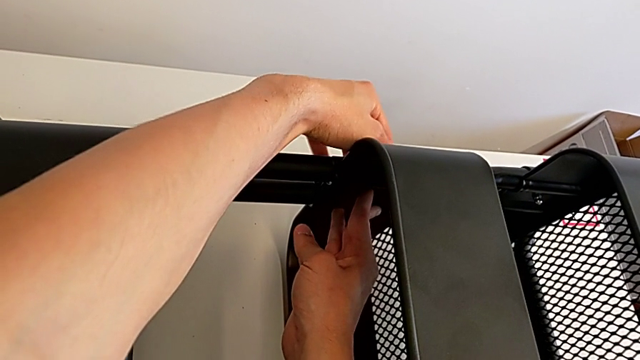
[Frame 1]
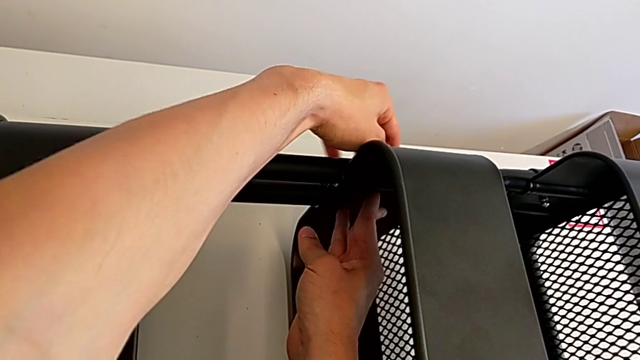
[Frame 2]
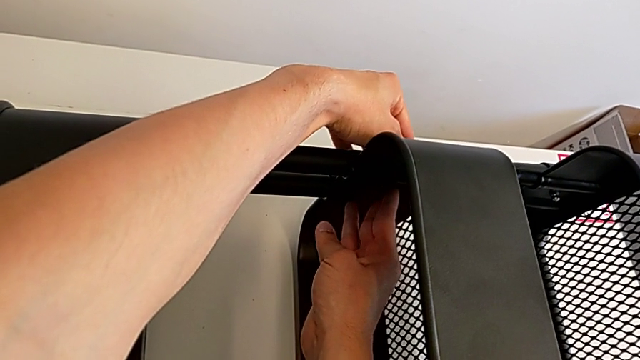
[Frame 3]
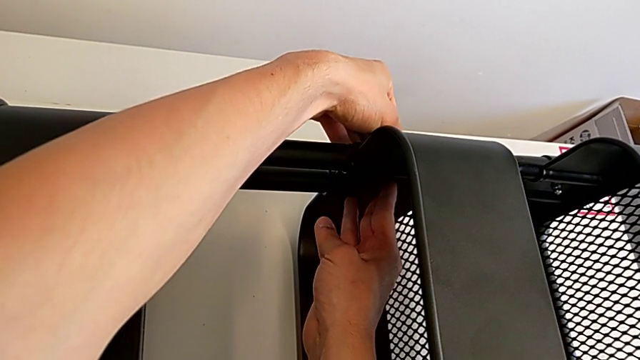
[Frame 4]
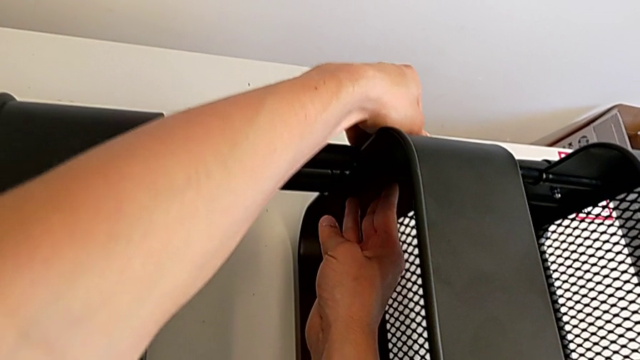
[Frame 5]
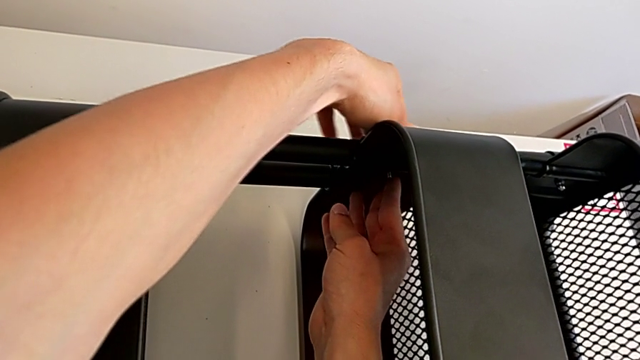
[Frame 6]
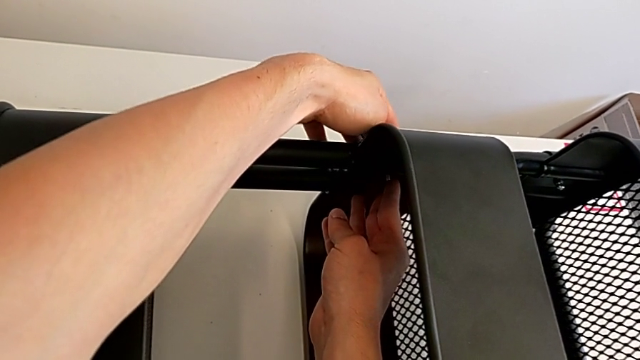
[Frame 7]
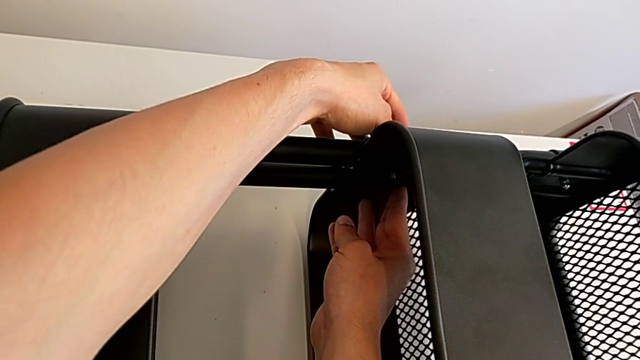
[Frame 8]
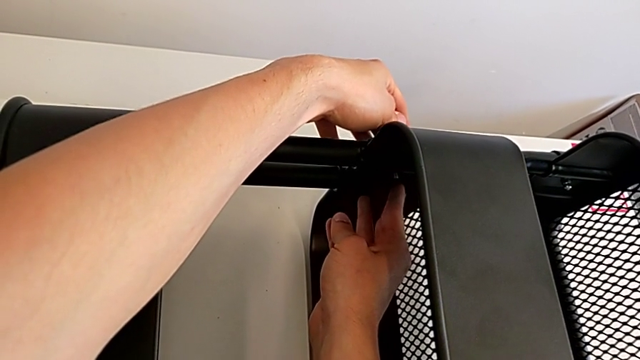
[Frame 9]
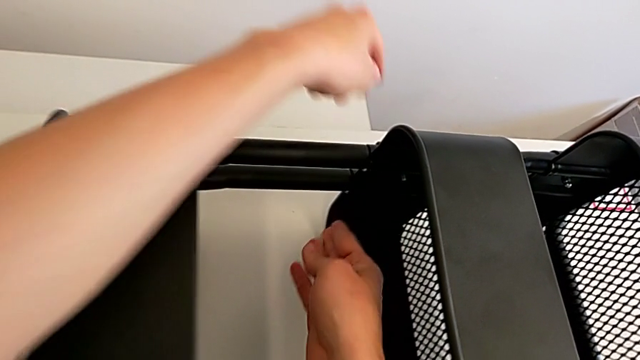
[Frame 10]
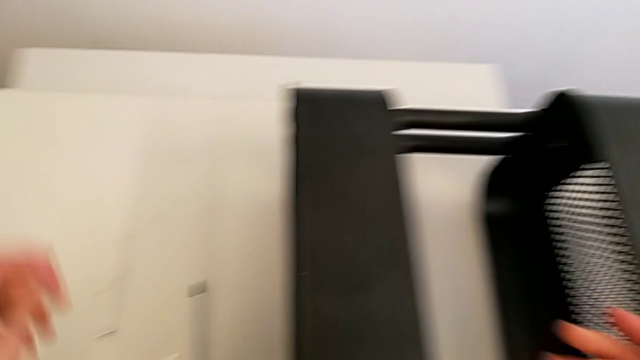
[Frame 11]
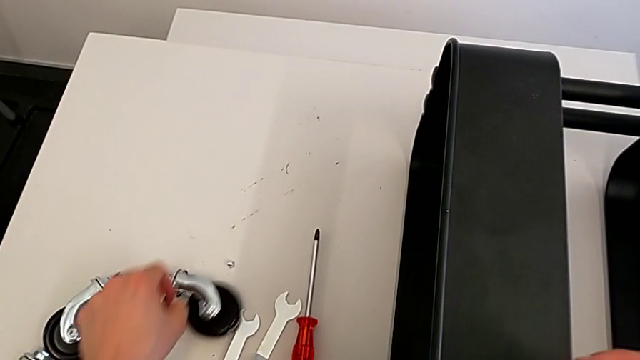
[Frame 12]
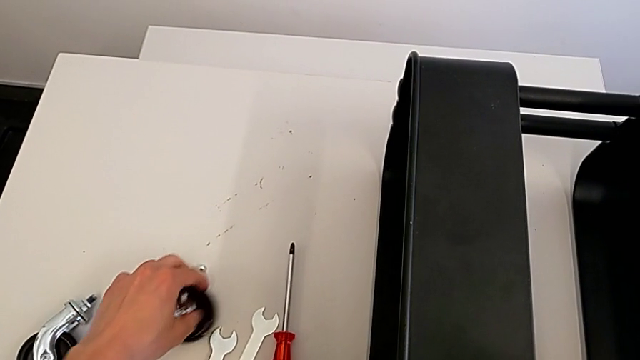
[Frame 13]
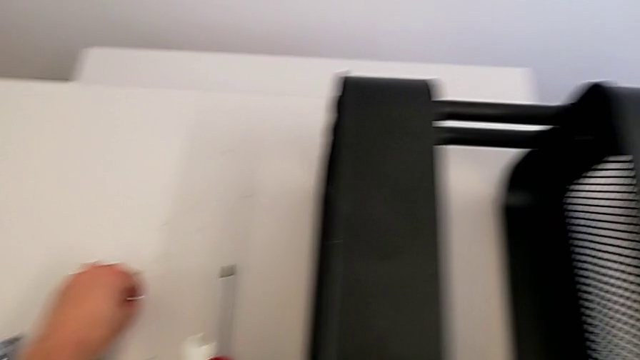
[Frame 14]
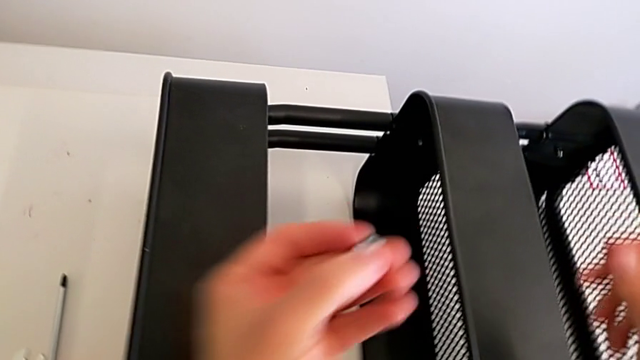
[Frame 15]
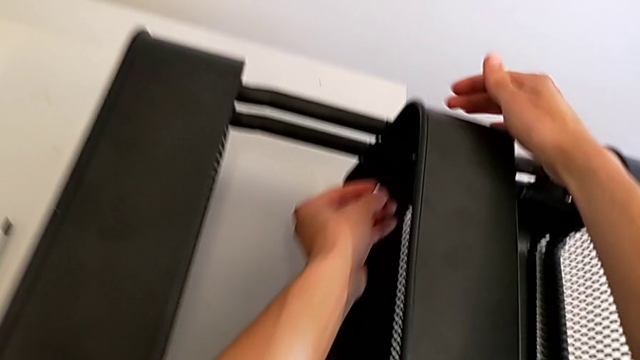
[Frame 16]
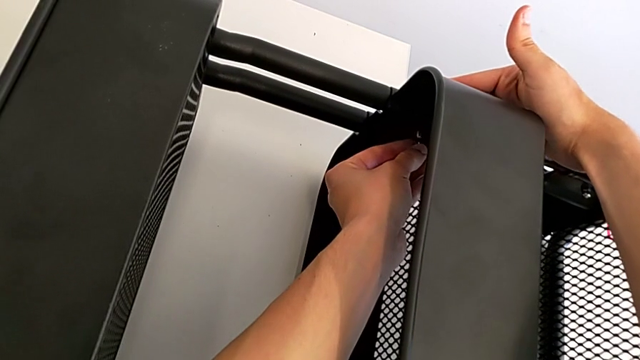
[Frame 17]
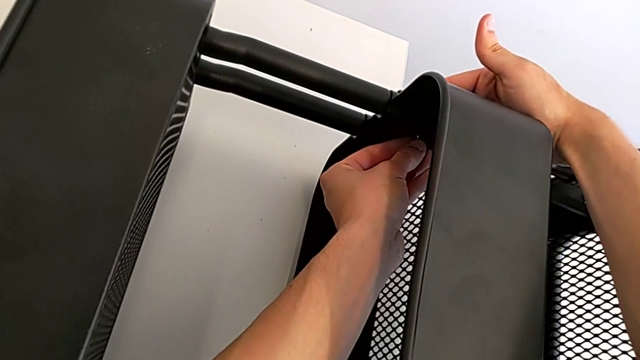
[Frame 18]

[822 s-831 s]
The camera wearer is assembling the middle tray. They keep aligning the grid tray, grab the bolt, grab the screw and insert the bolt.

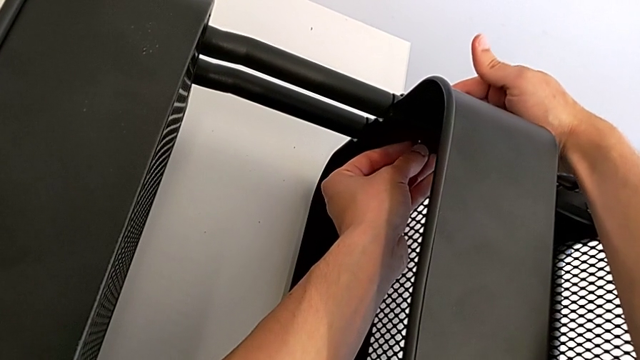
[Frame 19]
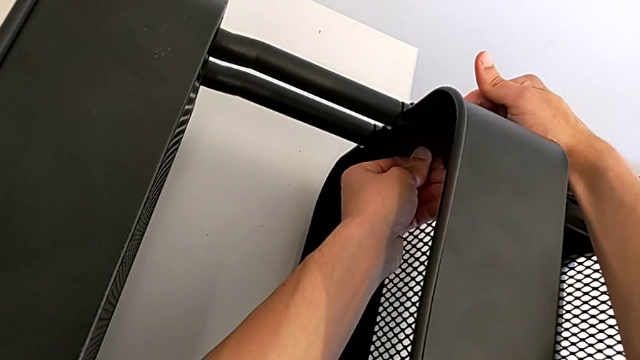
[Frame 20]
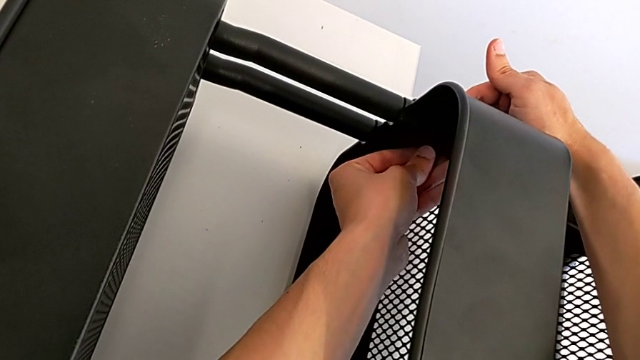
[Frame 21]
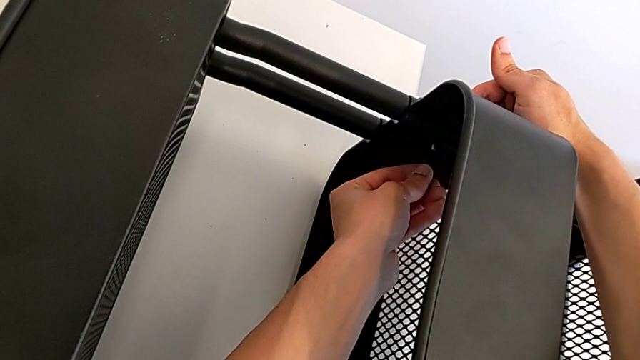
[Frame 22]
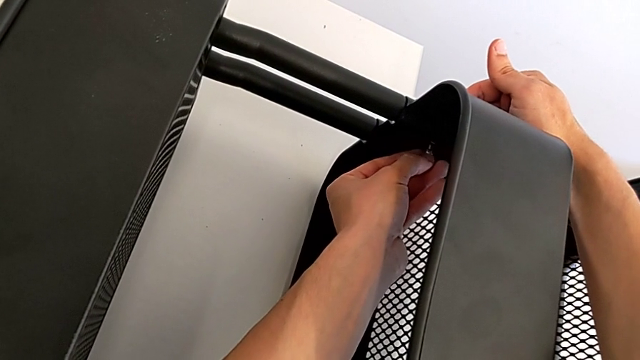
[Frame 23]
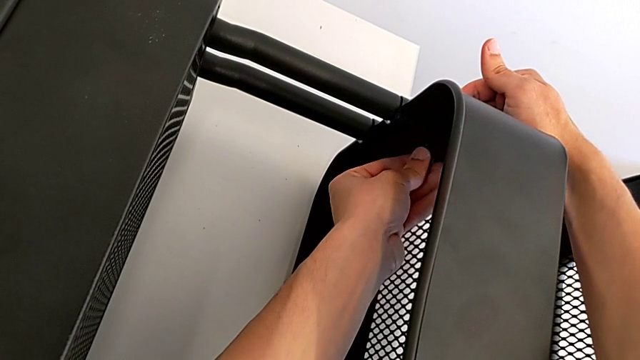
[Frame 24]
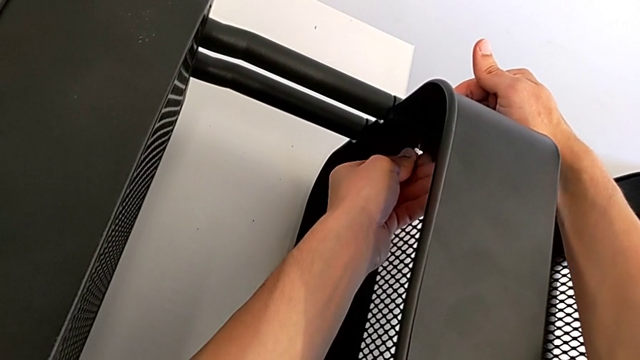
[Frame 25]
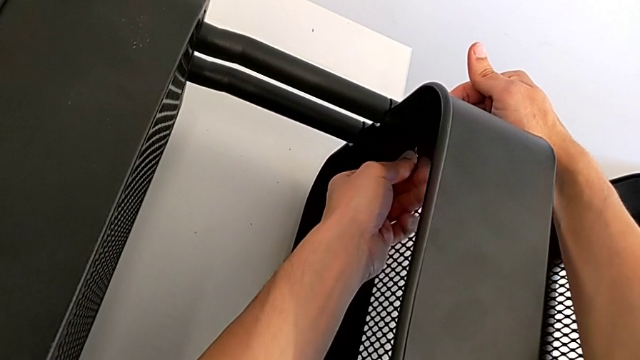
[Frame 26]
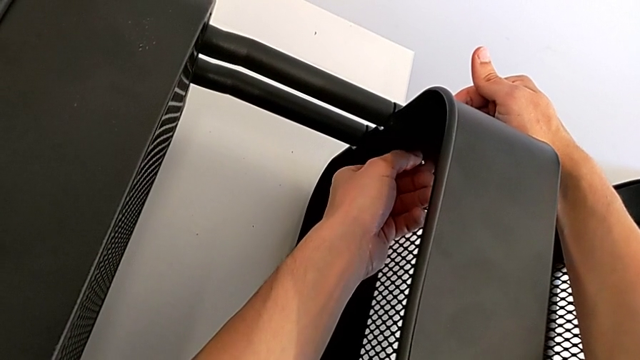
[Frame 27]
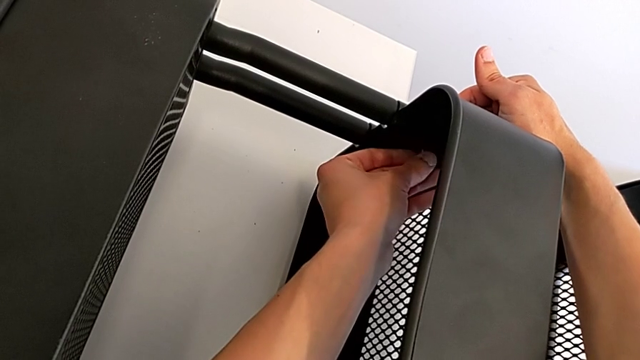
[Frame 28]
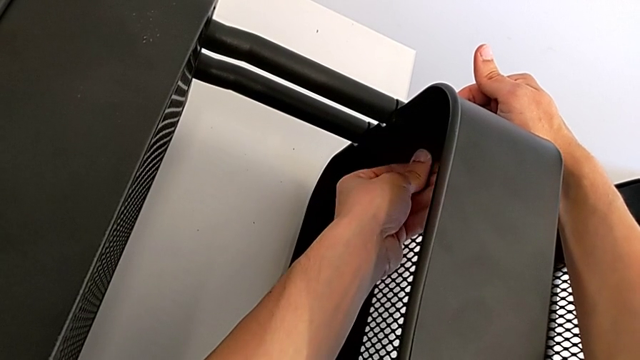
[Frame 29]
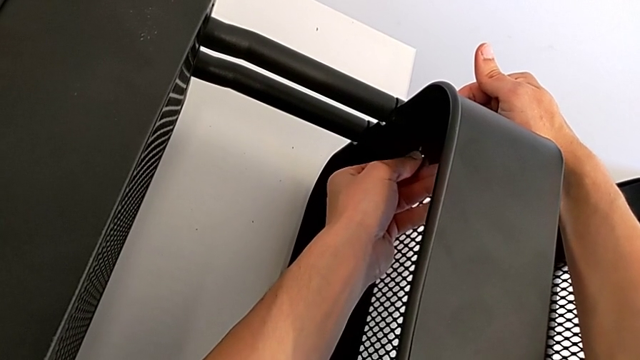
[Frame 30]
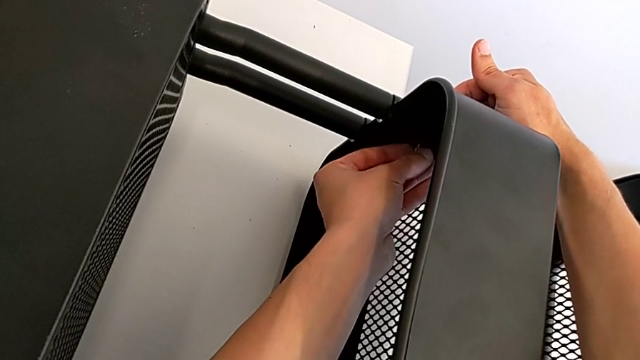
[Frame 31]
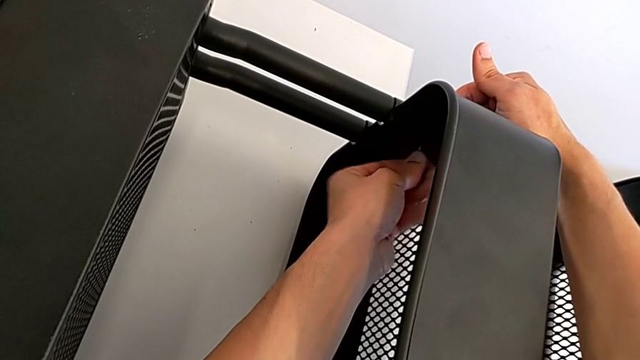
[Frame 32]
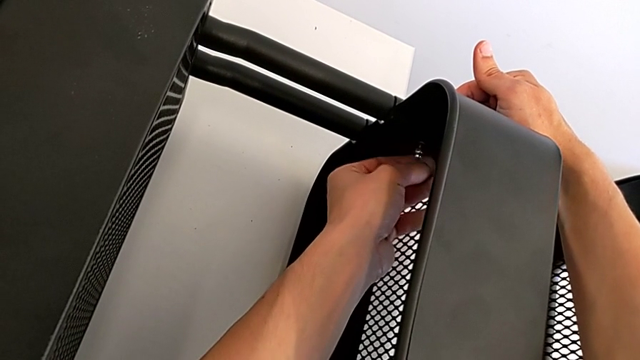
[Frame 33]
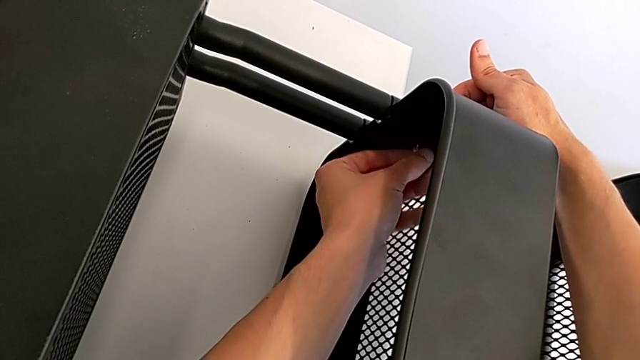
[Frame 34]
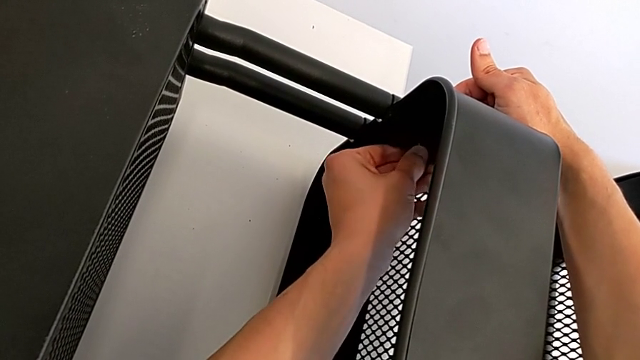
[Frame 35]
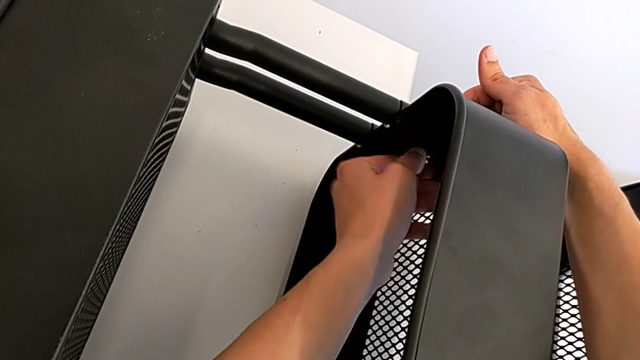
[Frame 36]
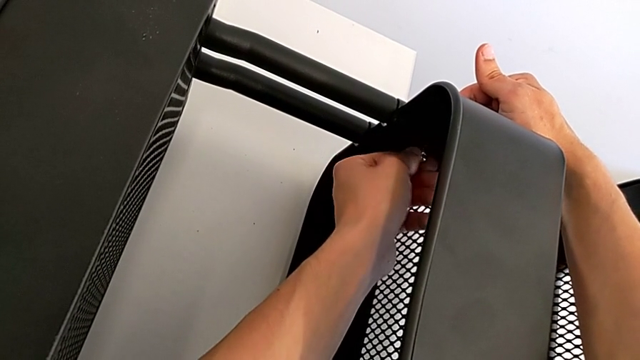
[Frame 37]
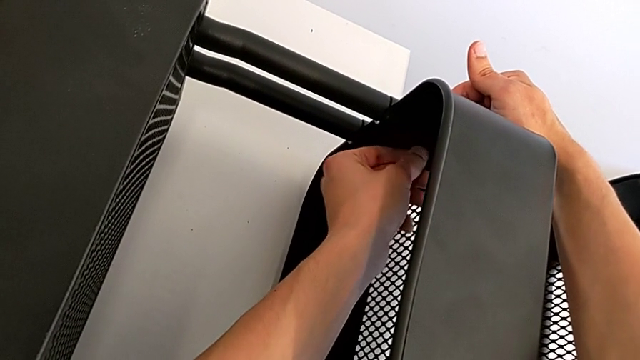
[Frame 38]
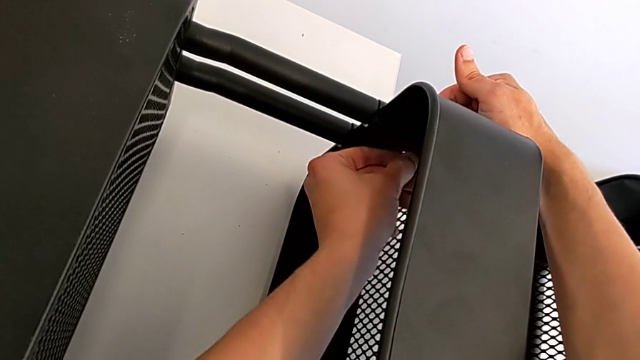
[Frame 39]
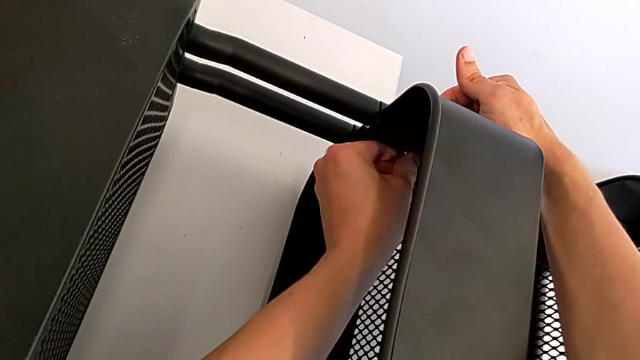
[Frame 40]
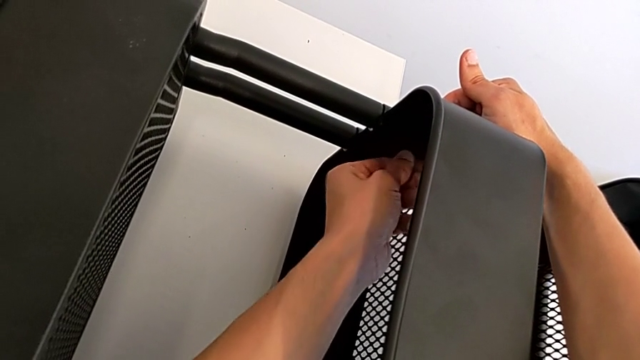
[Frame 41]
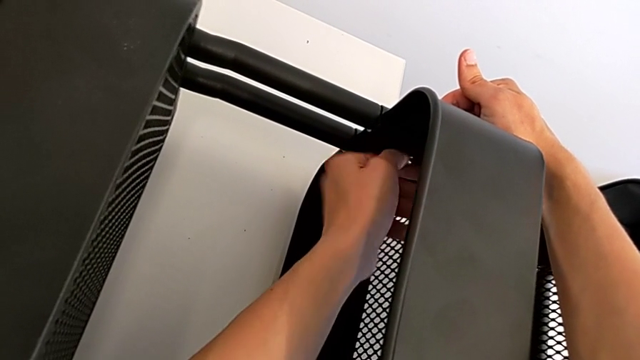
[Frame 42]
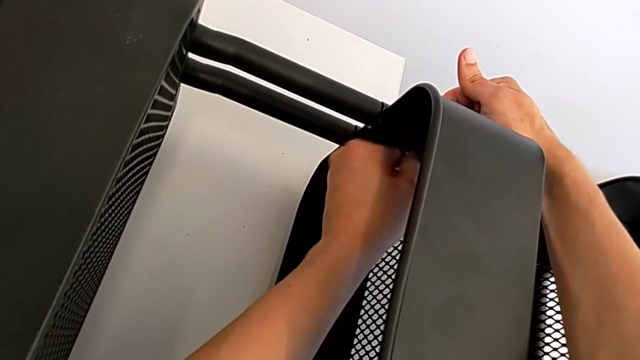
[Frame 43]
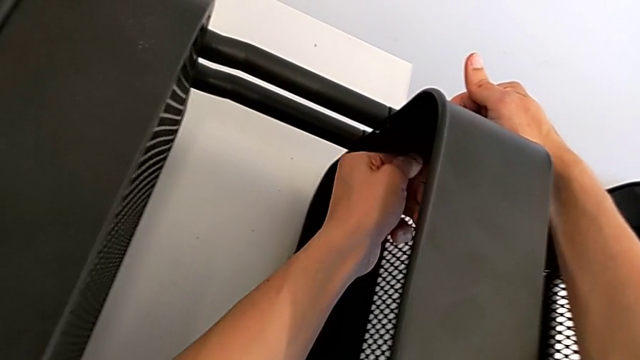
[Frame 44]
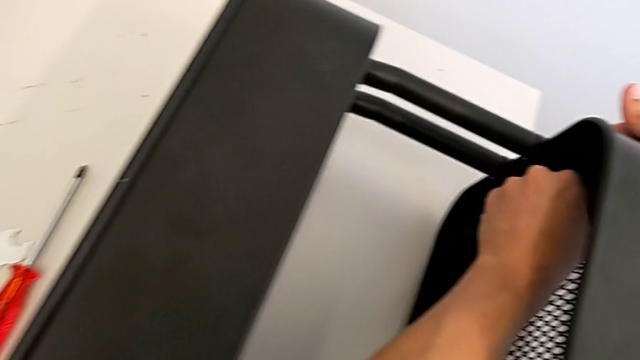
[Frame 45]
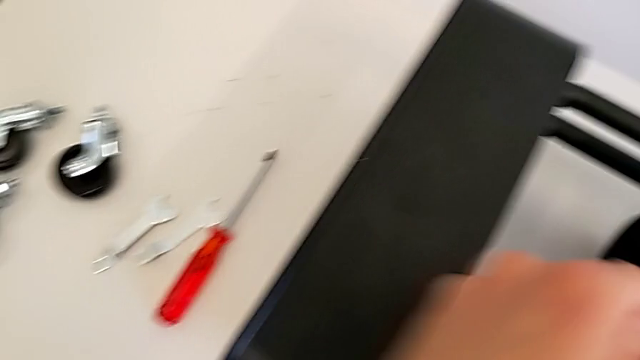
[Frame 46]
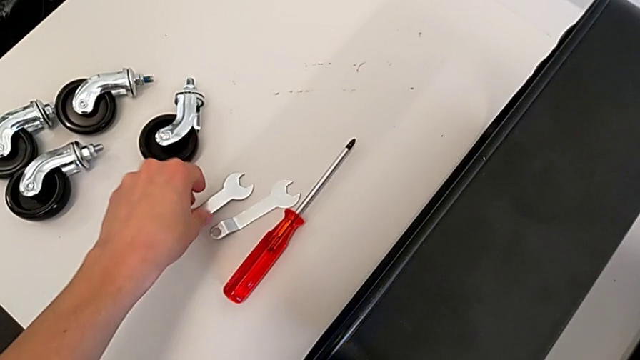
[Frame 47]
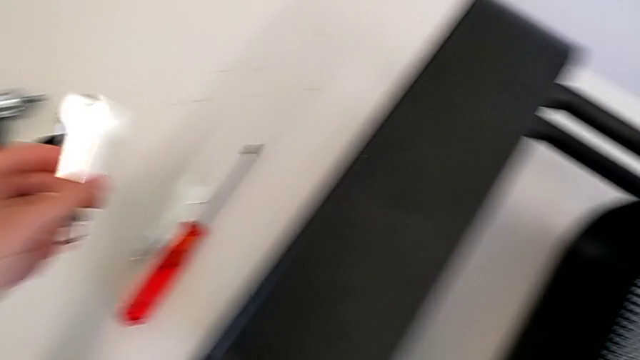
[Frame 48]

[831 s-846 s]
The camera wearer is assembling the middle tray. They keep screwing the bolt and grab the spanner wrench.
